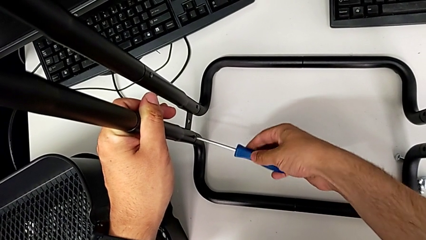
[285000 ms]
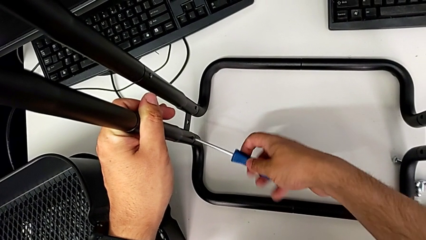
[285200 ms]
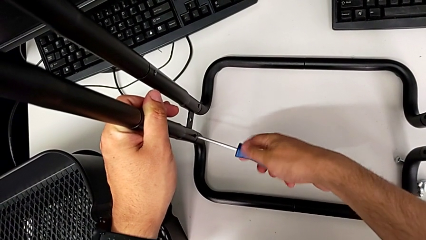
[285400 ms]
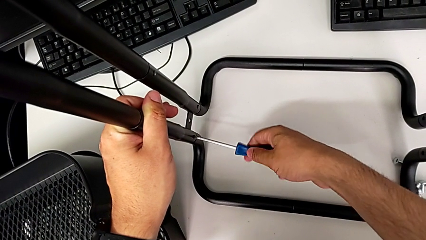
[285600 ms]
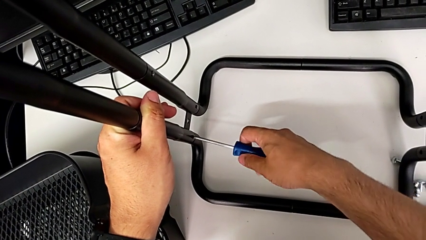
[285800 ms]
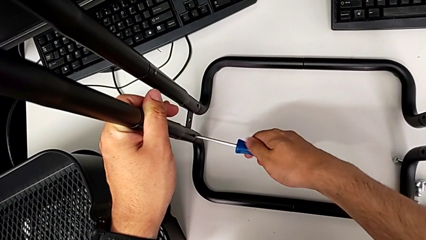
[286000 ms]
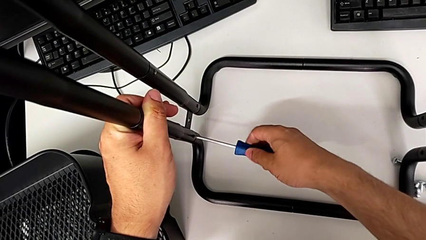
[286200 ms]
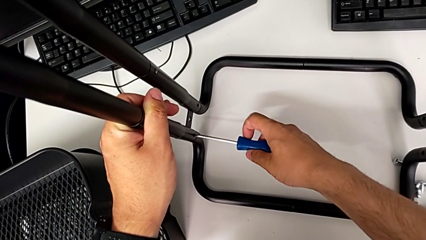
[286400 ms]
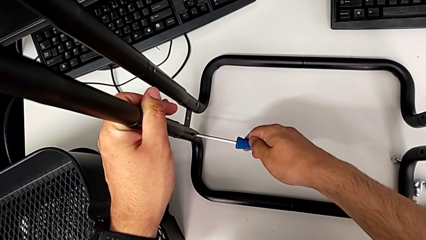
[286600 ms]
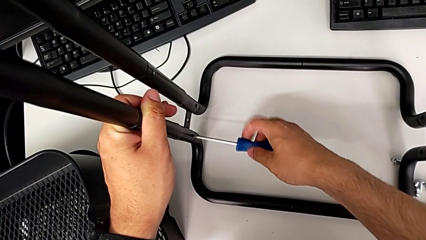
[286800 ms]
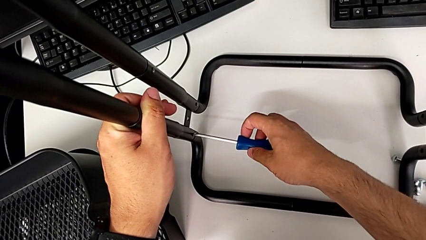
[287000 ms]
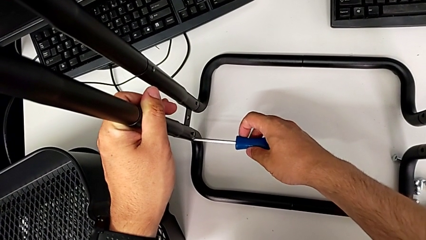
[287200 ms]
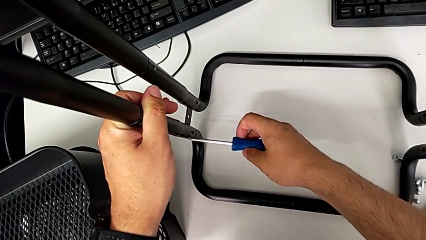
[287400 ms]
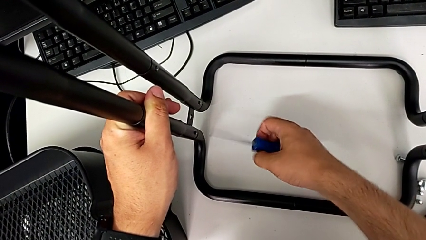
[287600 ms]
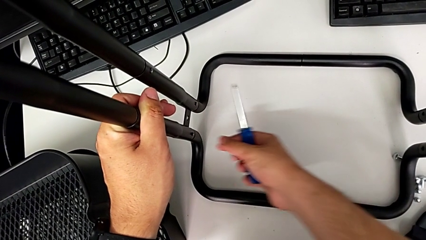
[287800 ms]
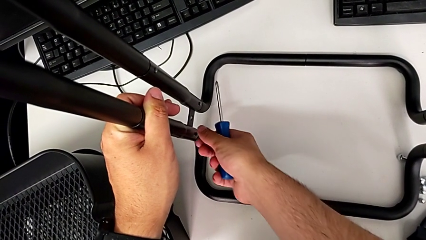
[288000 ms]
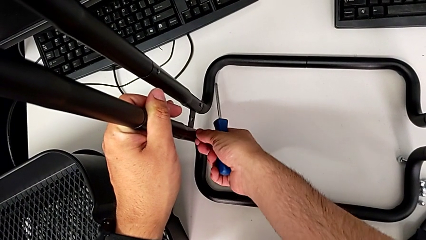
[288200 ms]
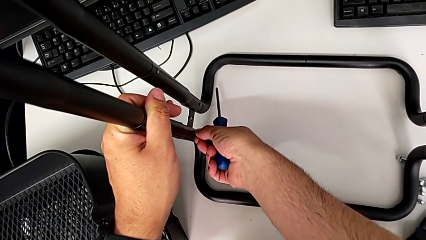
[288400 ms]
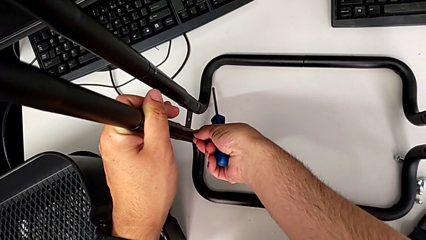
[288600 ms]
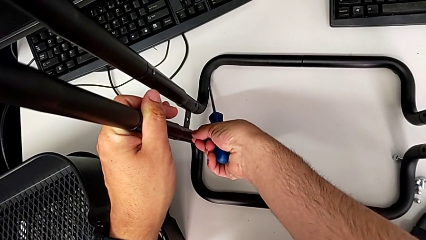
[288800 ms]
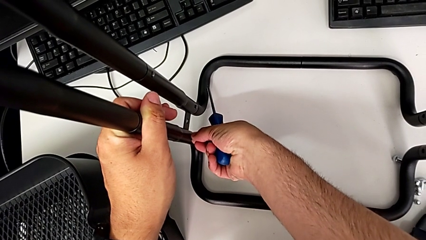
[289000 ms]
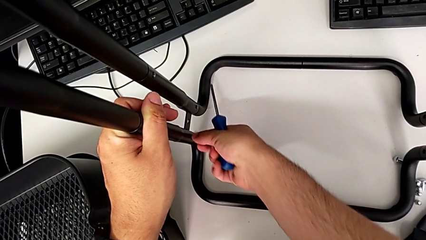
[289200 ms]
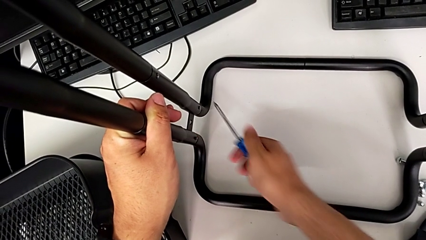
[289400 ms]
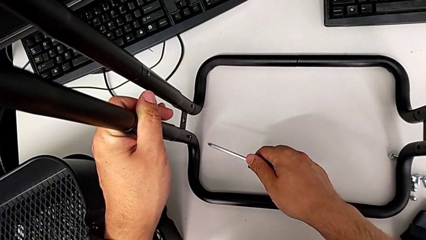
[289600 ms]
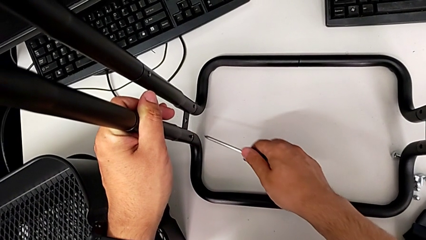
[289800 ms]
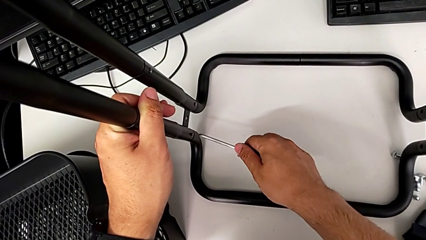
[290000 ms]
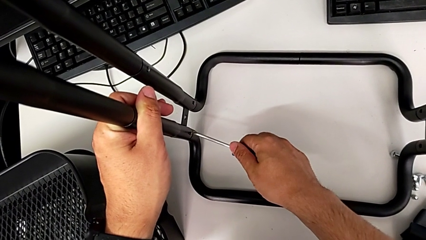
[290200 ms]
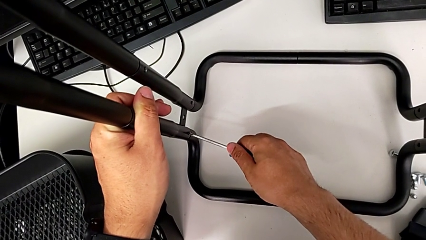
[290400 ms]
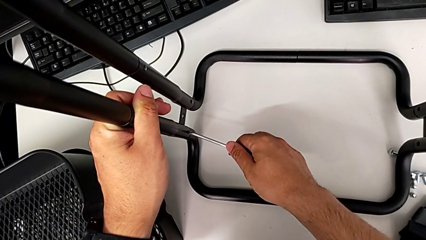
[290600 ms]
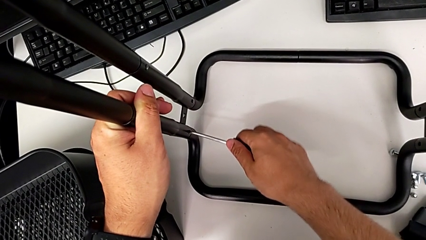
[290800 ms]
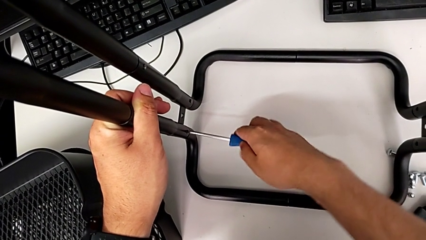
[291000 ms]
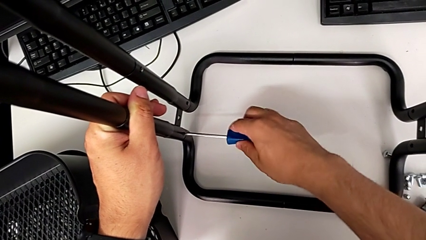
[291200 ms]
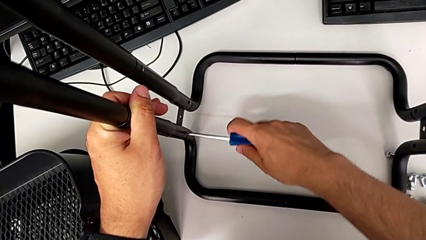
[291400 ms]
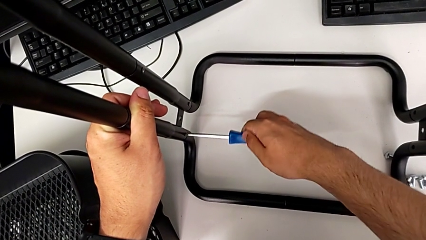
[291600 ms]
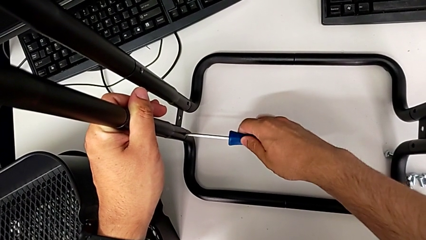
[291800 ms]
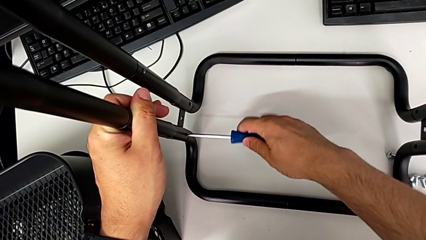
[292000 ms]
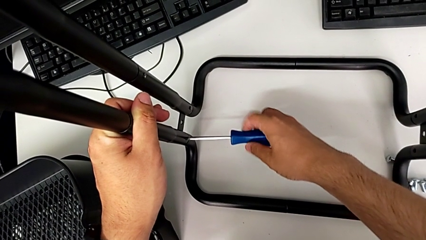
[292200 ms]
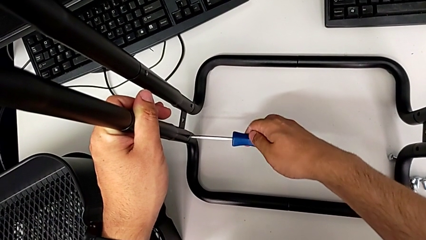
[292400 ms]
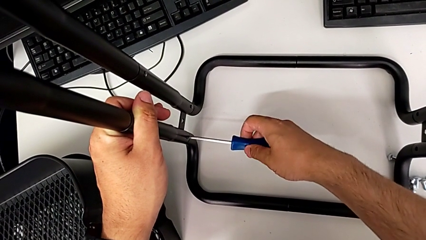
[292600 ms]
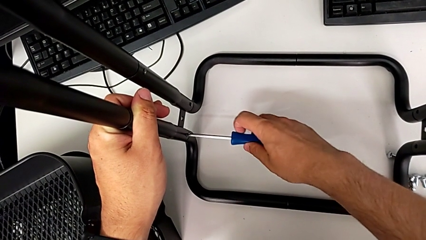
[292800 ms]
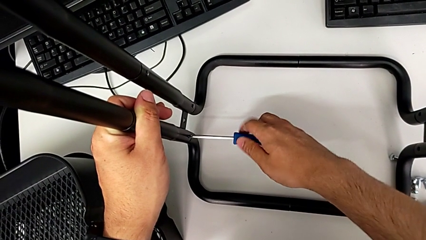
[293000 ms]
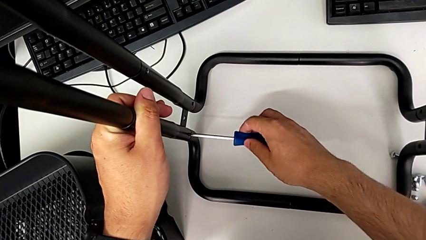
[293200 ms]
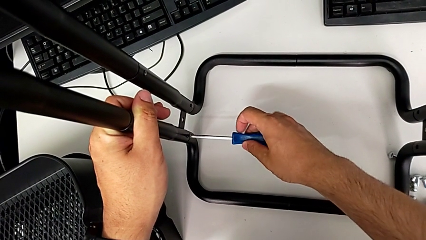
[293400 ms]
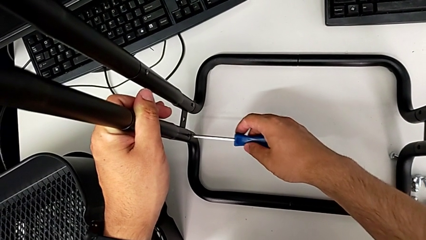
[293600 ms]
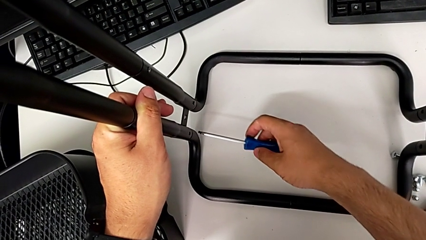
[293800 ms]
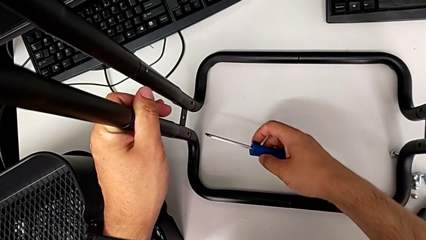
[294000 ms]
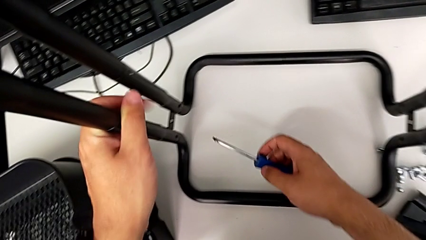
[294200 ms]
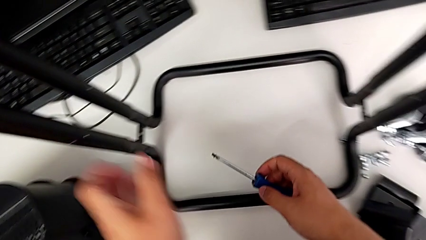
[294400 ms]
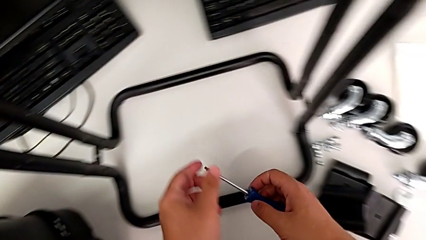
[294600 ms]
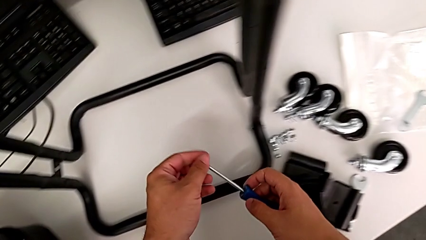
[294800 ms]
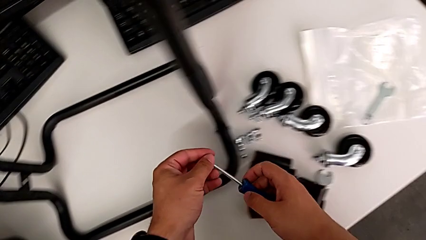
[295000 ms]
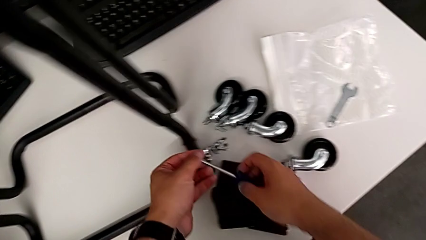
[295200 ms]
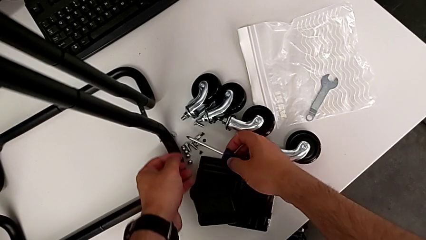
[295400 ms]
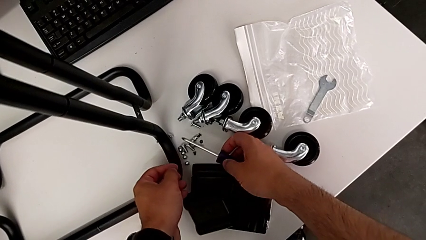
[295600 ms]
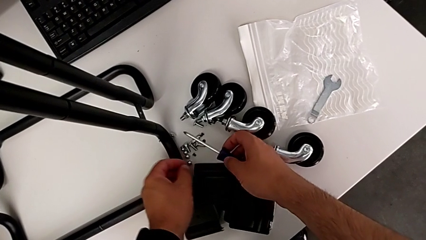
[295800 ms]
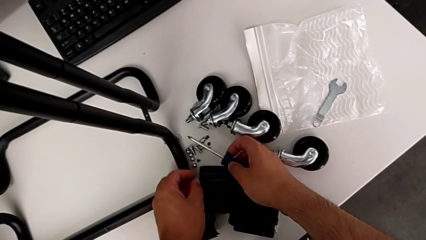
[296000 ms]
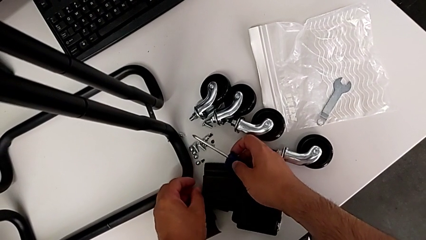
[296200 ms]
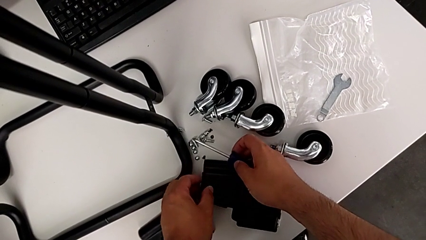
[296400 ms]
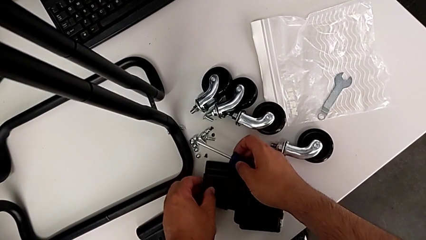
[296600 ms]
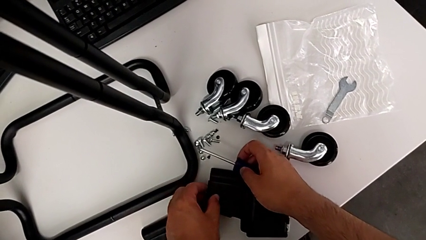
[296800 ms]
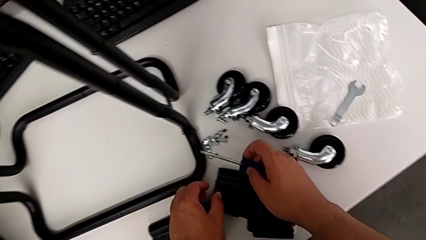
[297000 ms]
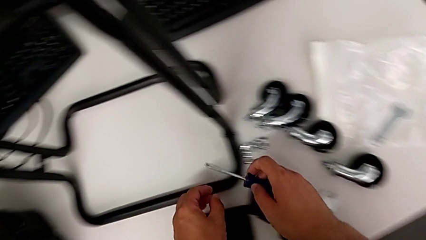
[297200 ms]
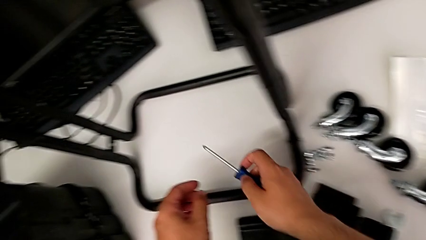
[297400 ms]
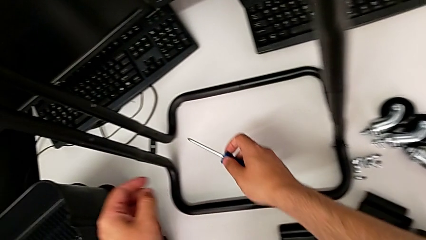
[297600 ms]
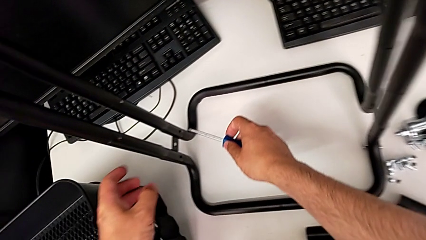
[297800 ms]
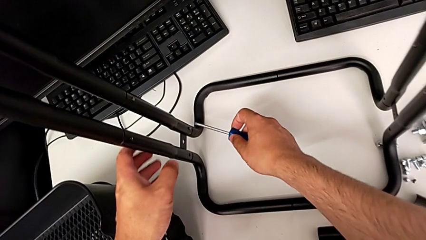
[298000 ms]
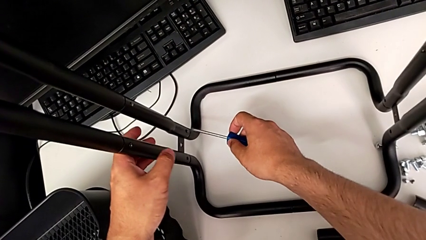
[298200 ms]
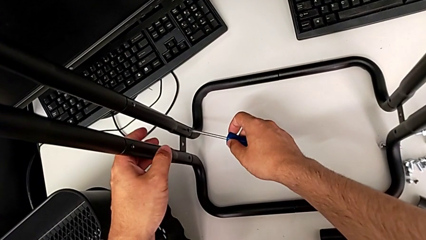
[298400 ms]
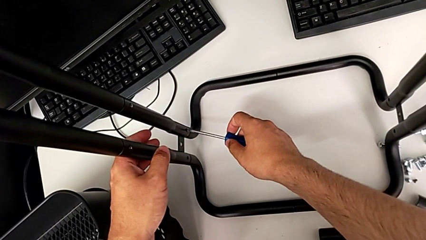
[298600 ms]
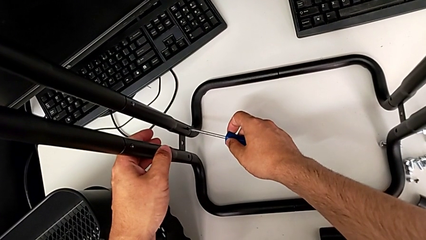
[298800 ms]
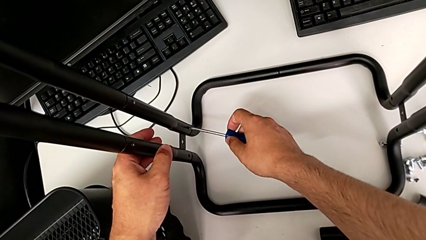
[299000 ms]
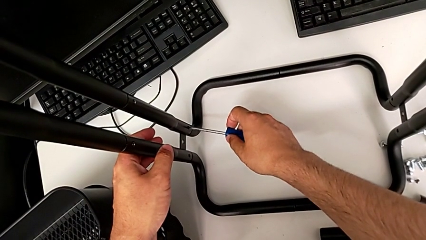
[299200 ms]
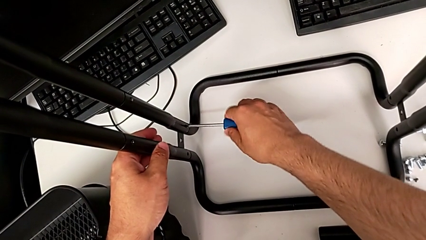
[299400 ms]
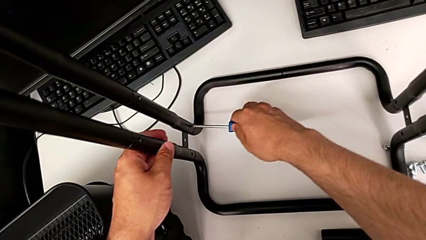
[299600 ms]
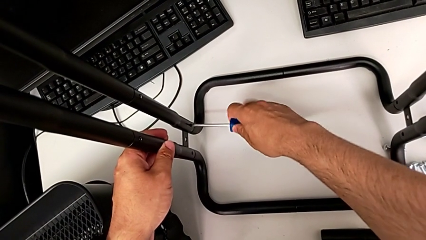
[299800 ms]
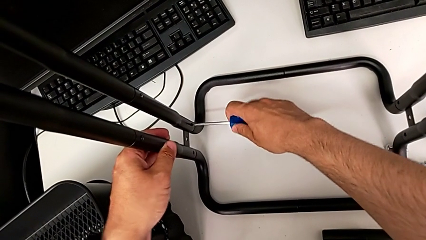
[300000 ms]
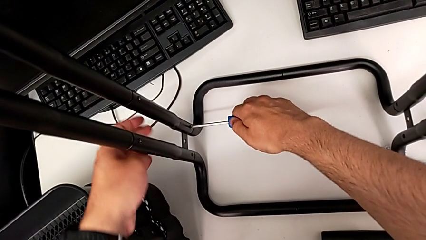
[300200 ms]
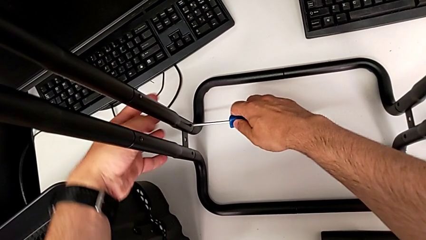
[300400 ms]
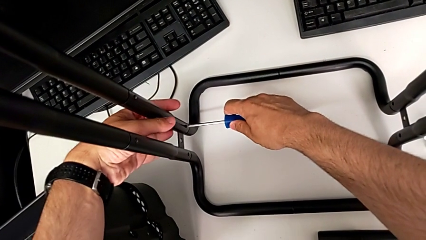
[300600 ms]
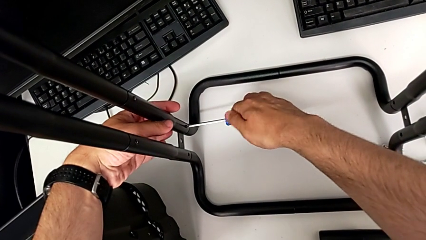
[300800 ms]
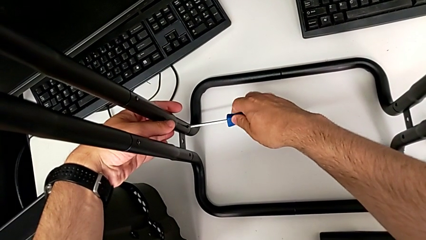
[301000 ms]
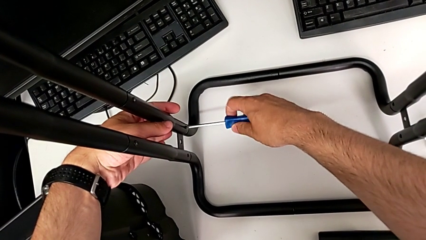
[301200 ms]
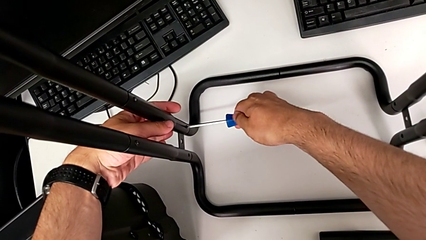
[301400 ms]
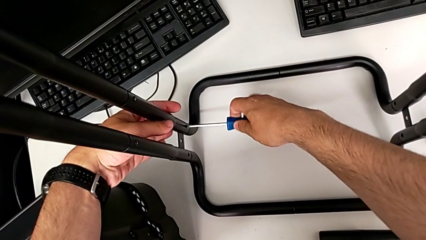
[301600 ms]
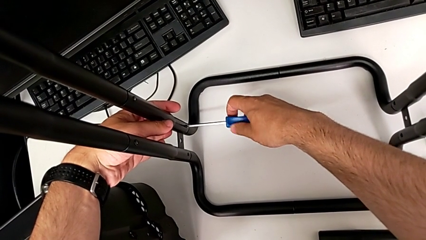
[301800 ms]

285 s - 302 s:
The camera wearer is unscrewing the second side bar. They unscrew the first screw twice, place the first screwdriver, unscrew the first screw, disassemble it, drop it, approach the second screwdriver and begin to unscrew the second screw.
